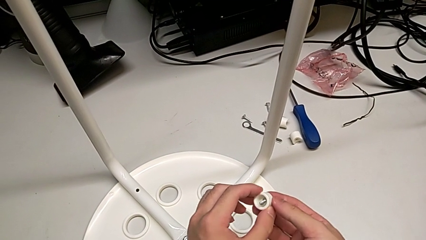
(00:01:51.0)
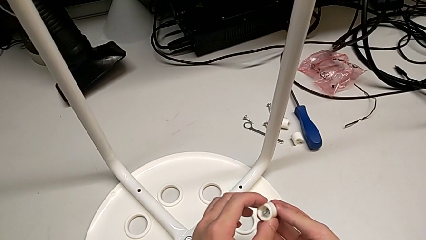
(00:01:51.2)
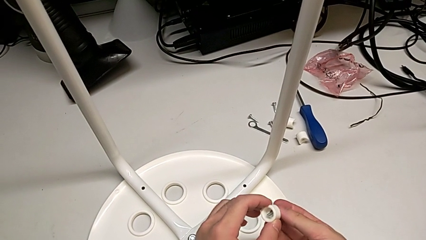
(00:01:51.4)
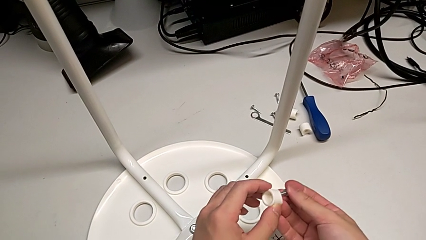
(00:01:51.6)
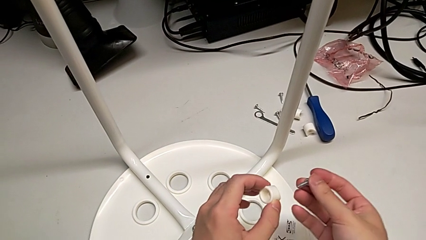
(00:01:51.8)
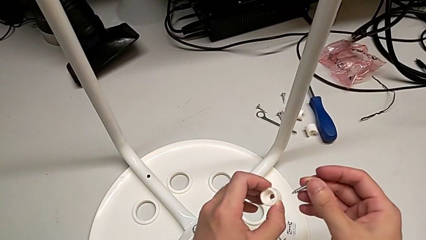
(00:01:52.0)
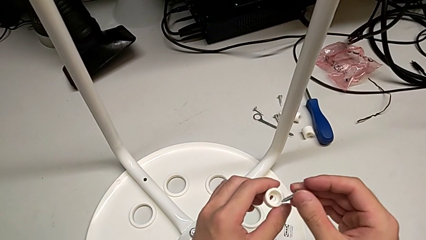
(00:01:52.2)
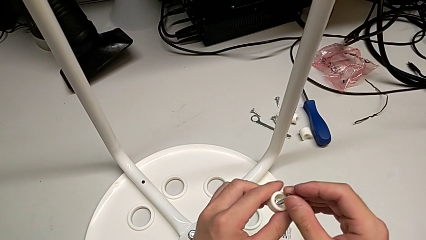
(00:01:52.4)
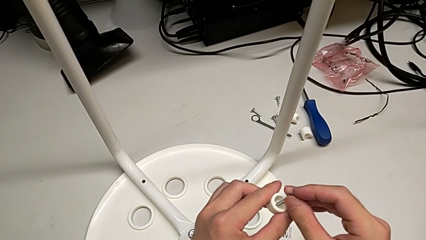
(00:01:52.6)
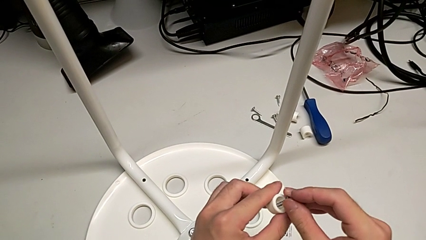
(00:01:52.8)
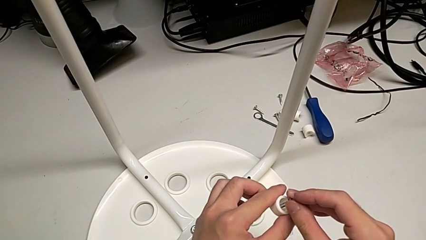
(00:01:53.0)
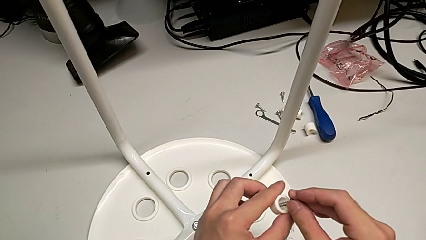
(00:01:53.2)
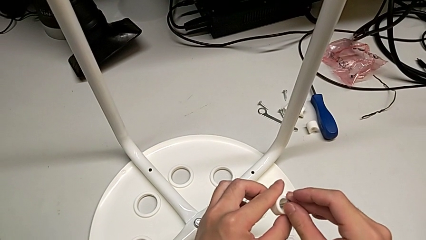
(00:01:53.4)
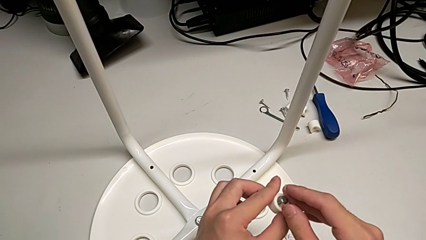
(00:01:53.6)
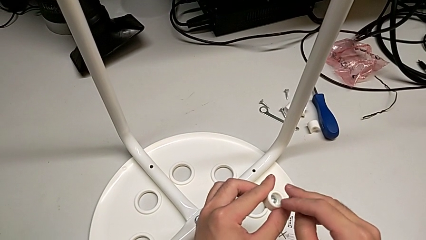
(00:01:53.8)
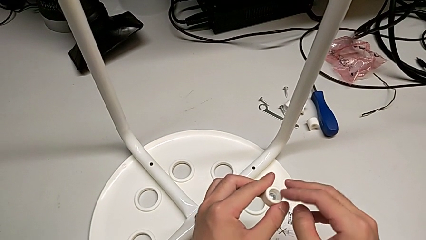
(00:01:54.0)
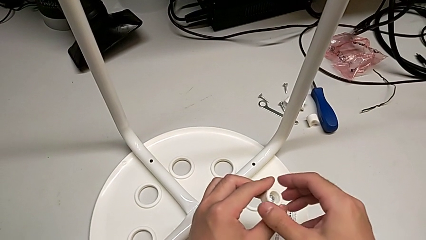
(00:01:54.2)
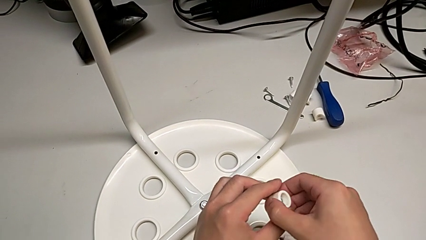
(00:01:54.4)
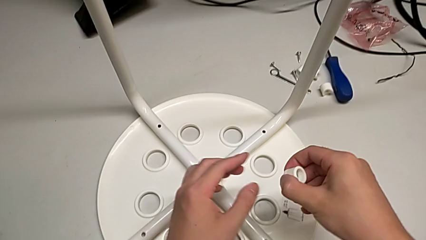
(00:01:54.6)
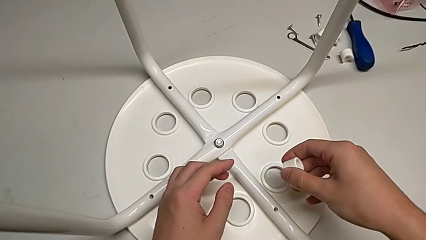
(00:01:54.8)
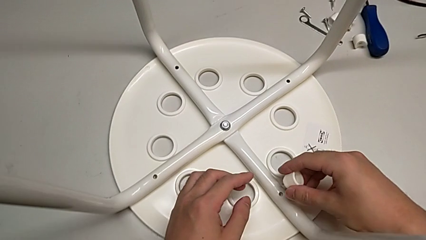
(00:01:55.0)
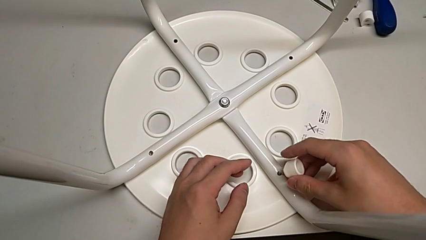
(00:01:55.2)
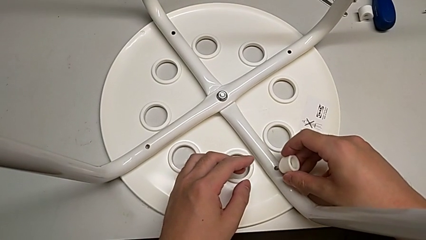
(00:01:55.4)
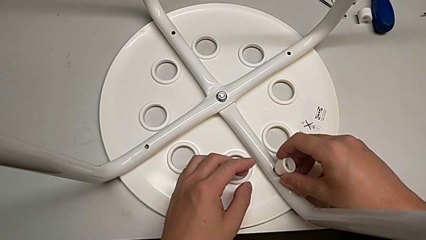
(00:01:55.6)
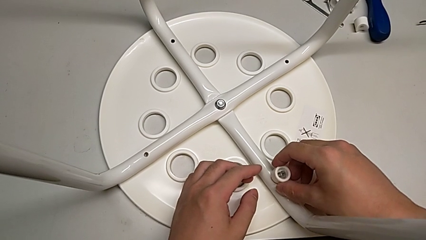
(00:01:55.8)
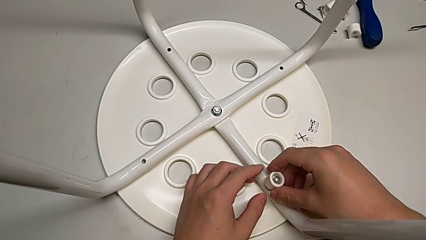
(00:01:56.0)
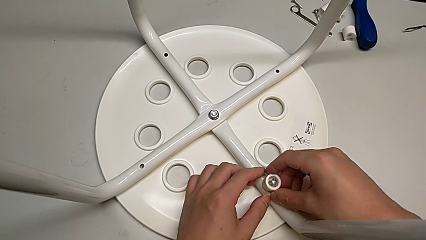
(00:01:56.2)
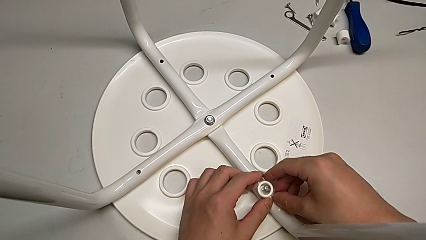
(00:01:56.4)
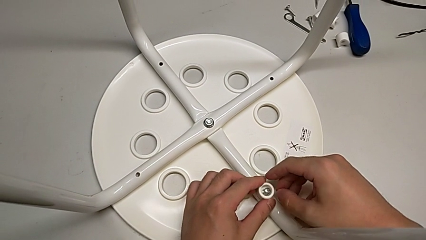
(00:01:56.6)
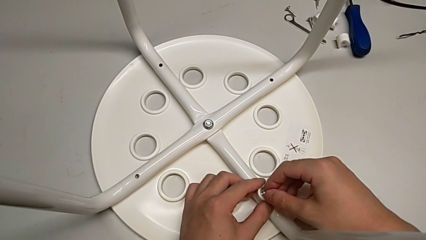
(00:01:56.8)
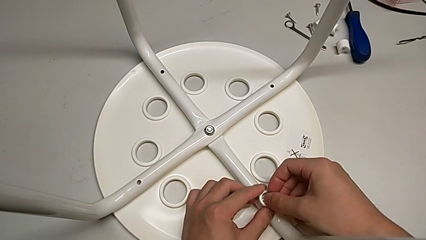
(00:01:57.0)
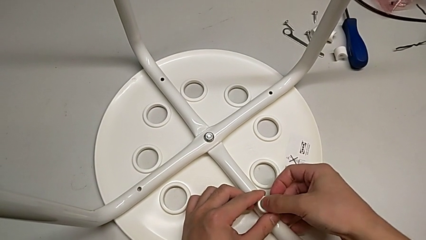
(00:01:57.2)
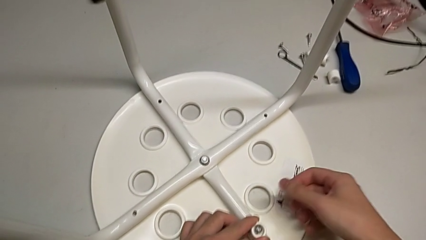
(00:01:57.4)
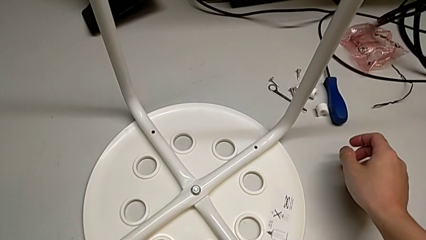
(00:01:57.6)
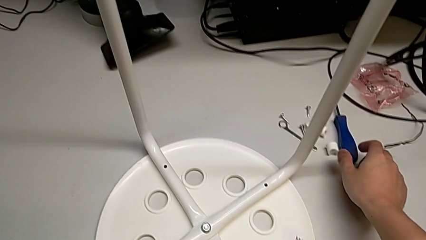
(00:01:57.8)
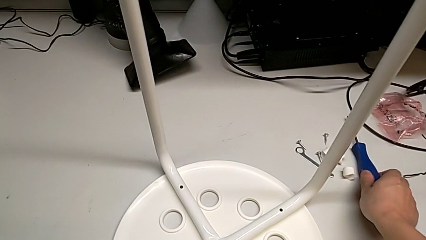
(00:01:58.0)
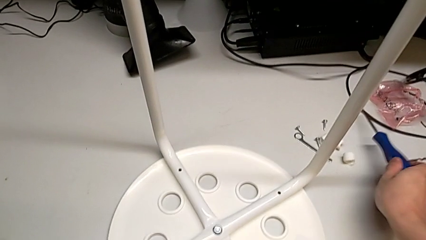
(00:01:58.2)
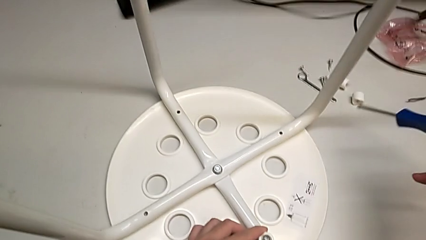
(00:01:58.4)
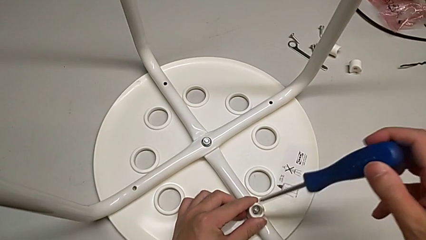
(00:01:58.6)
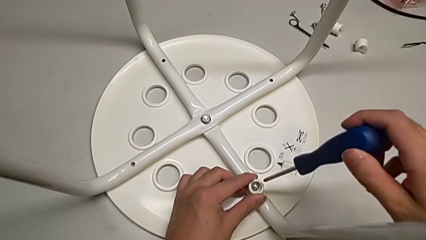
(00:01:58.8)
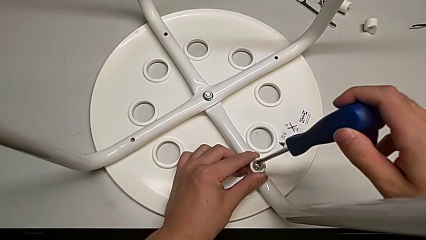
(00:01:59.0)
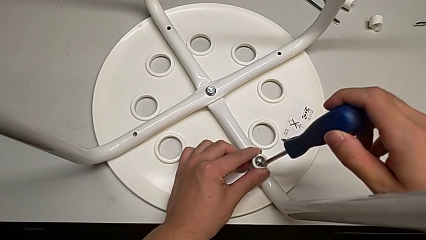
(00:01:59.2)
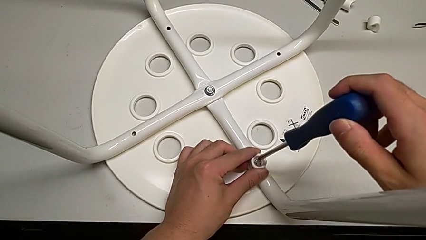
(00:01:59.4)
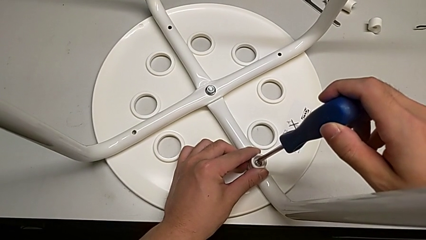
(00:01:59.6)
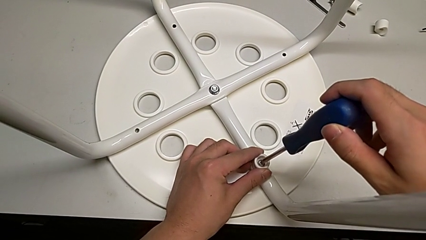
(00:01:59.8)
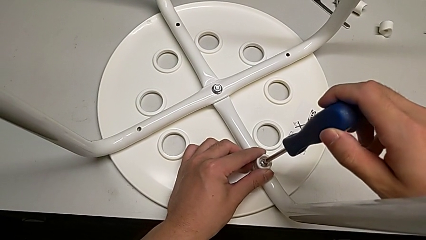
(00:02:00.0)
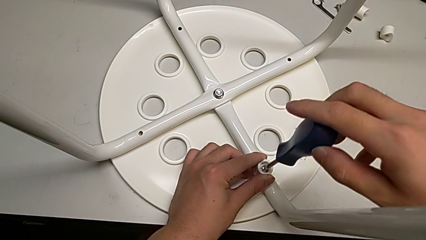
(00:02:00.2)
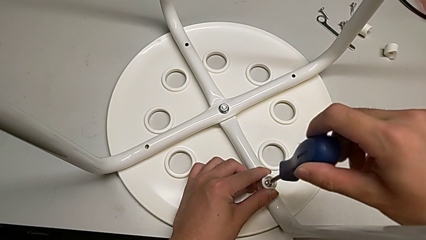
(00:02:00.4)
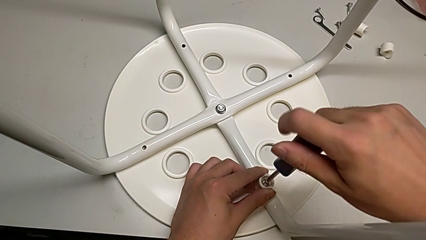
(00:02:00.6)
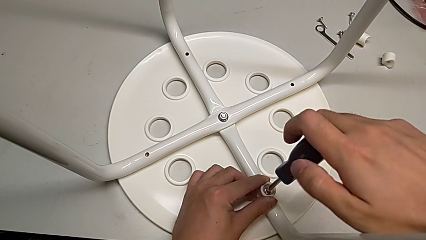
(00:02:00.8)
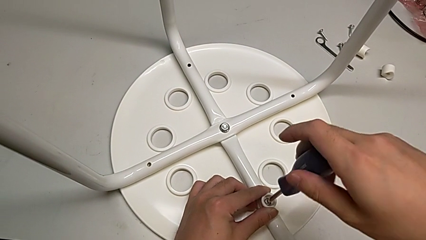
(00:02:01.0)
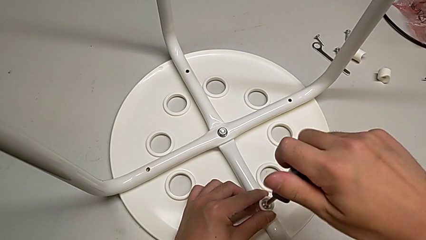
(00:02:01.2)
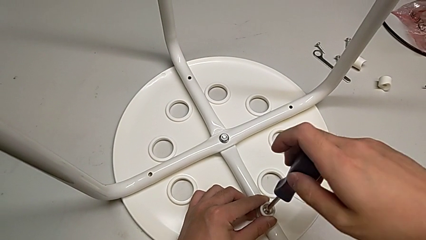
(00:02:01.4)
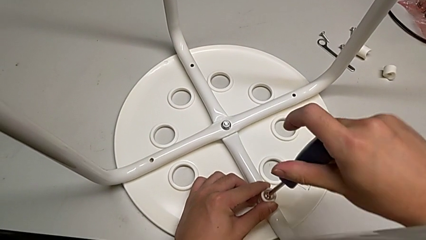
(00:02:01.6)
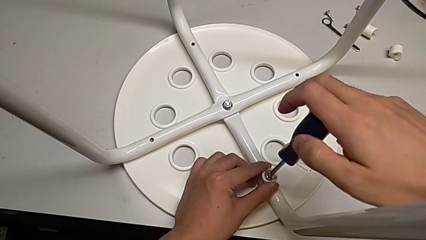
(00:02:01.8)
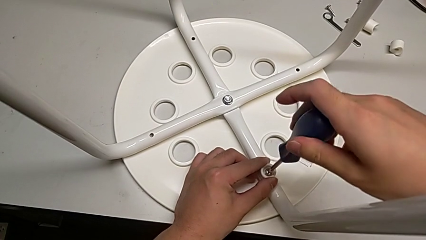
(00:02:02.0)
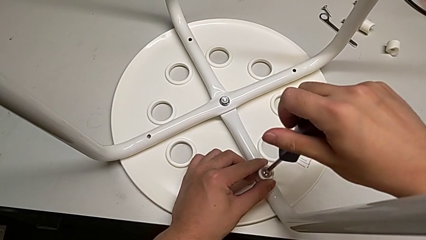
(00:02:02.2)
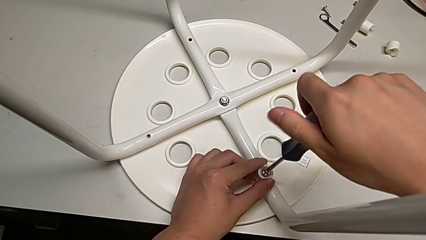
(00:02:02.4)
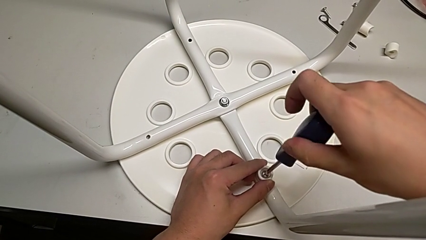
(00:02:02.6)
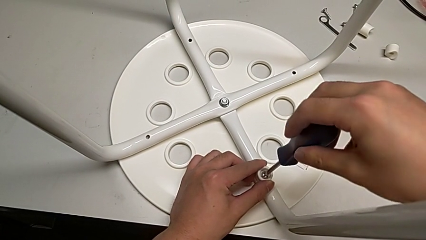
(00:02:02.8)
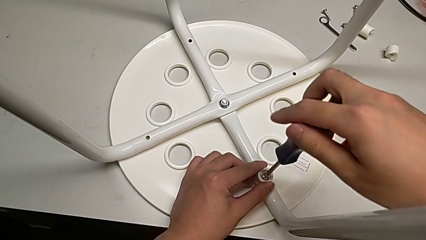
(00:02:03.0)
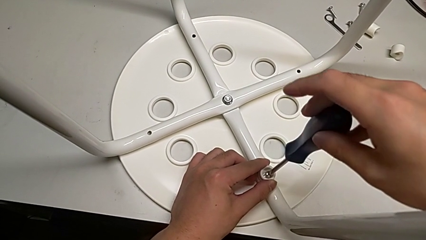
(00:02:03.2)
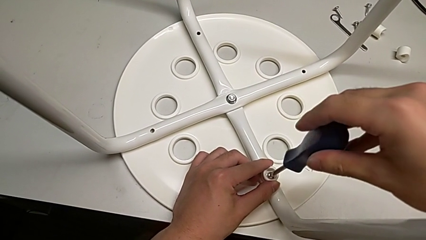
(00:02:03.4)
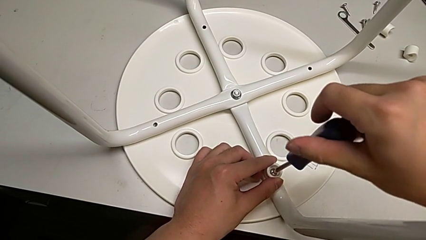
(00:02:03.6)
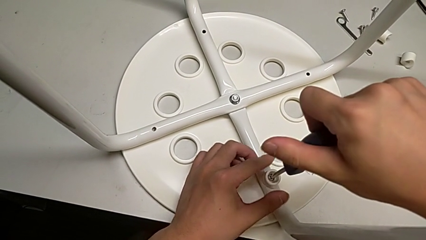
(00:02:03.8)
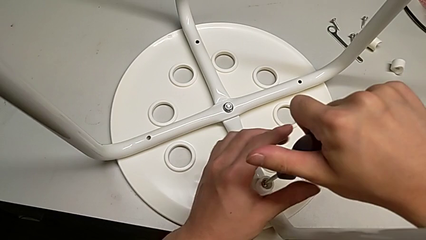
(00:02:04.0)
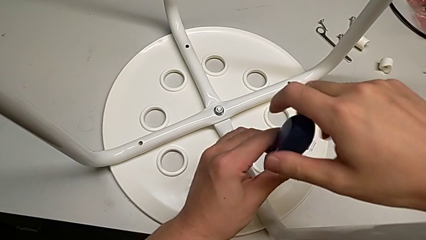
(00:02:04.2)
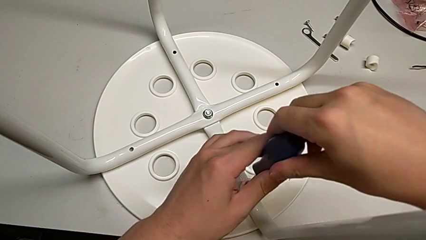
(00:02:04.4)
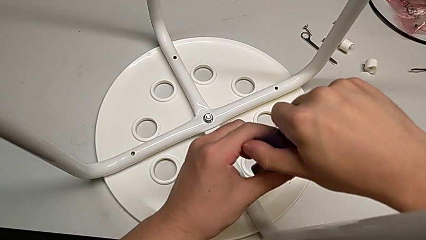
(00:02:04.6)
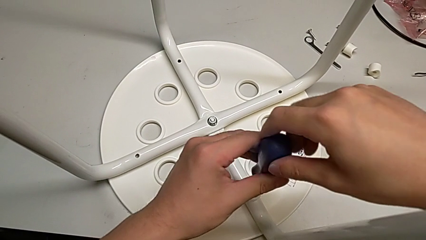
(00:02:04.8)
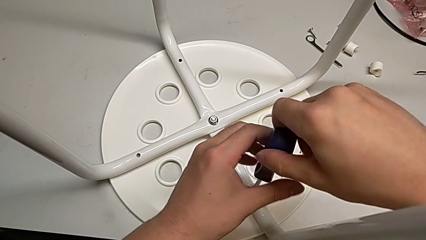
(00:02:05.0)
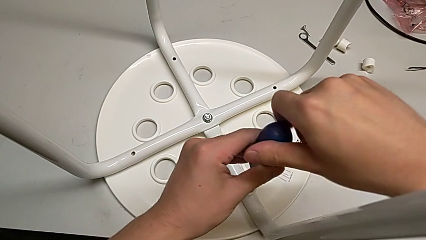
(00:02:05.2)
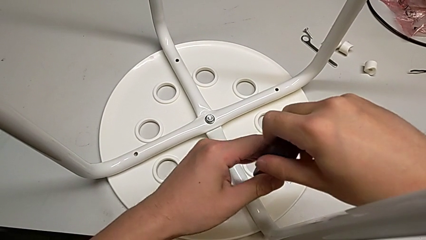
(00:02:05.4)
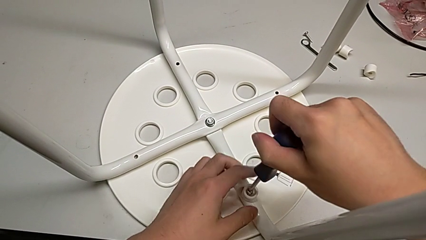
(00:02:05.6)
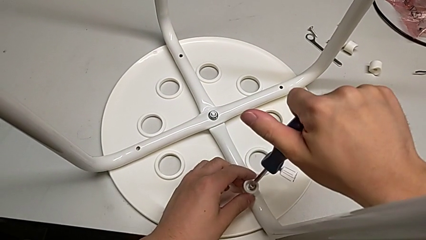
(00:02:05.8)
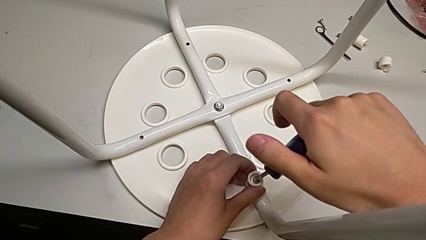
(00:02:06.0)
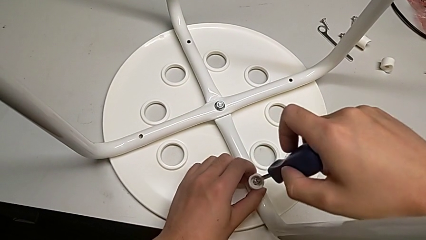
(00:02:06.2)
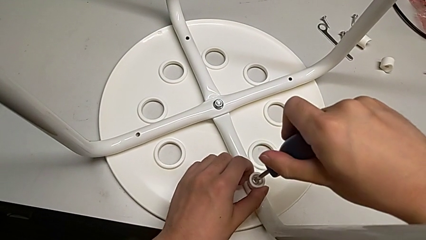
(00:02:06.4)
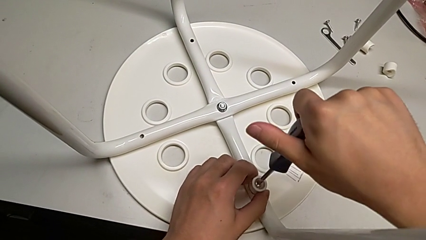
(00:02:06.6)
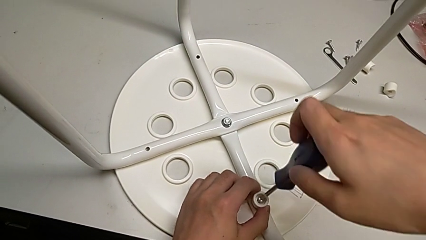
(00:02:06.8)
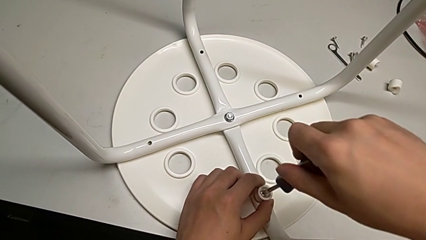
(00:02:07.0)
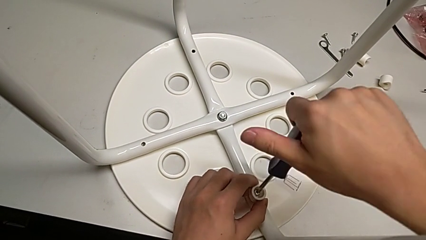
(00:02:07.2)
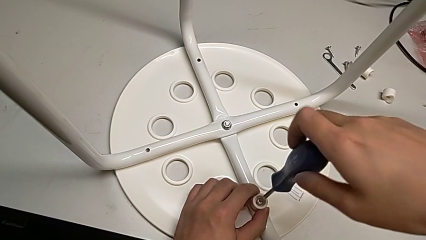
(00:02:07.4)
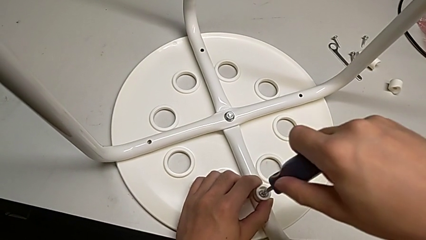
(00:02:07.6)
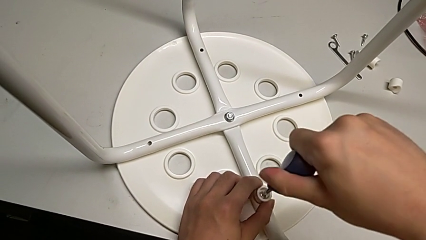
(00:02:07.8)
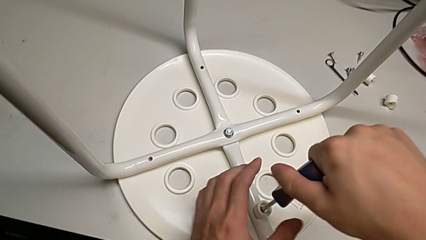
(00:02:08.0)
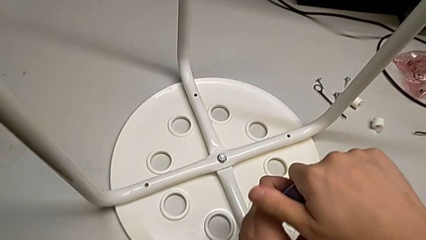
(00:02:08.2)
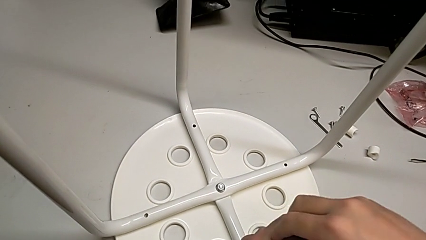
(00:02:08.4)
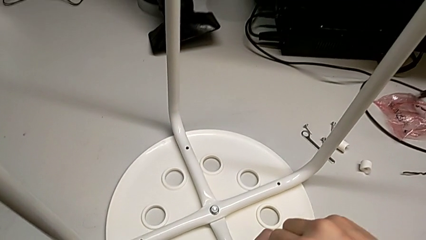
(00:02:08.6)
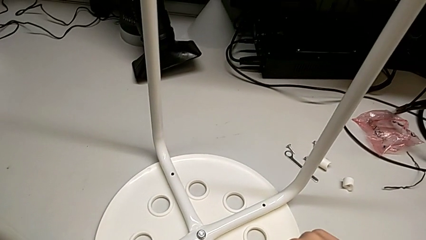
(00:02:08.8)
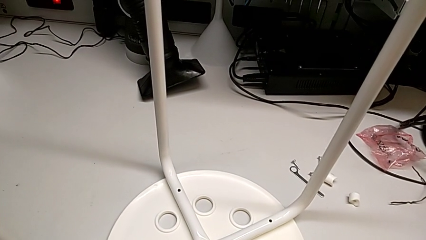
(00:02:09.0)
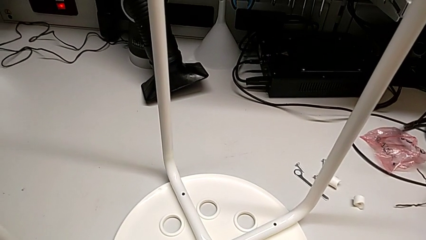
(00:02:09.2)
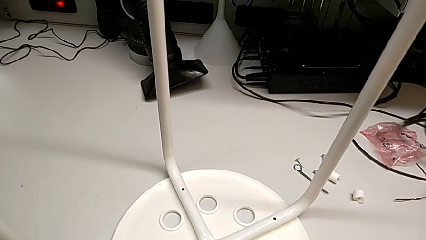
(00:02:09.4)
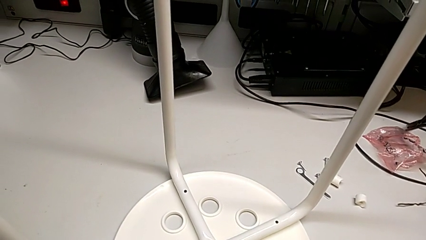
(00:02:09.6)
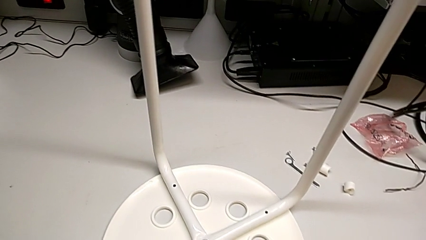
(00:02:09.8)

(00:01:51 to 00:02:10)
The camera wearer is assembling the seat. They insert the screw twice, grab the screwdriver, insert it and begin to screw the screw.
